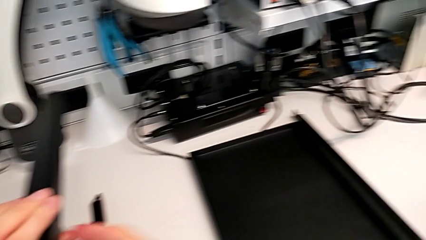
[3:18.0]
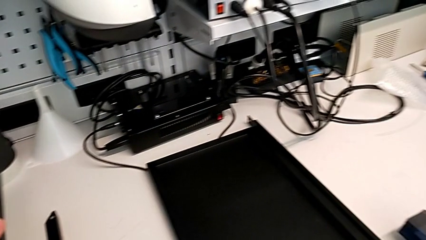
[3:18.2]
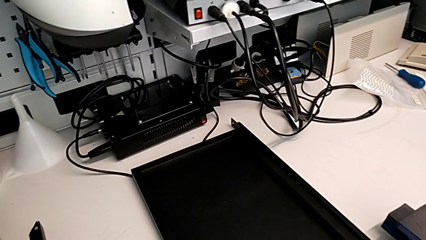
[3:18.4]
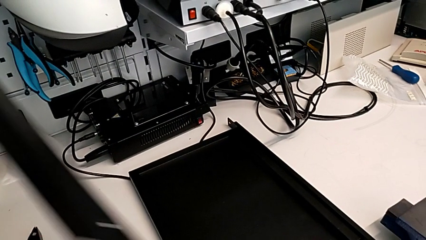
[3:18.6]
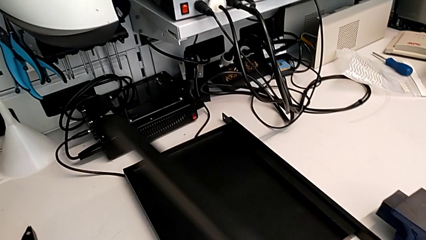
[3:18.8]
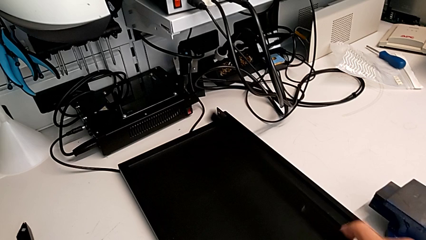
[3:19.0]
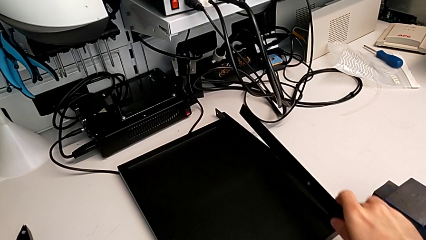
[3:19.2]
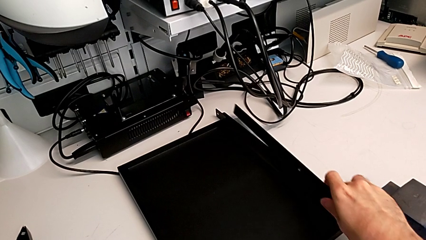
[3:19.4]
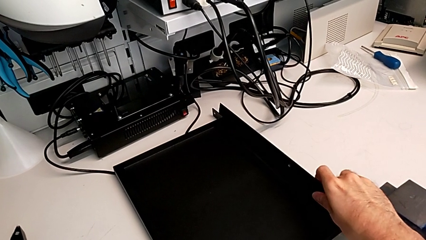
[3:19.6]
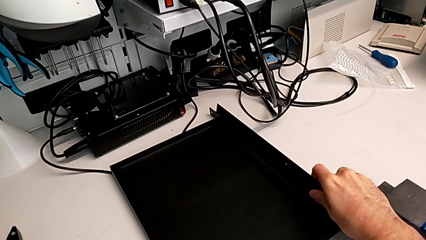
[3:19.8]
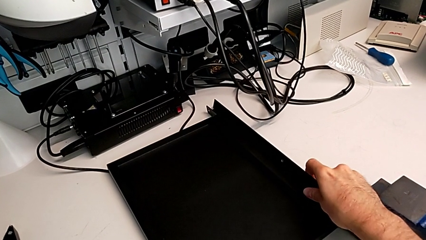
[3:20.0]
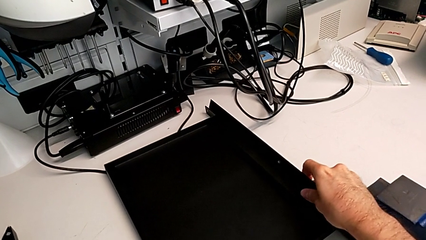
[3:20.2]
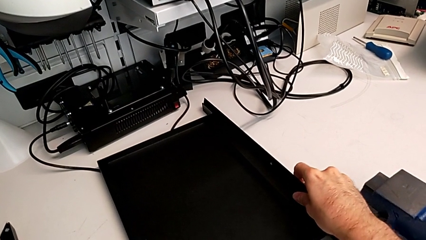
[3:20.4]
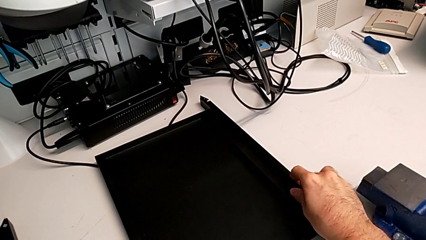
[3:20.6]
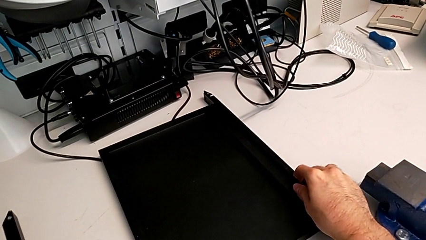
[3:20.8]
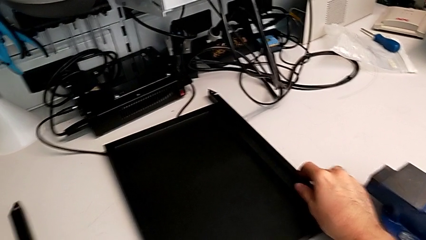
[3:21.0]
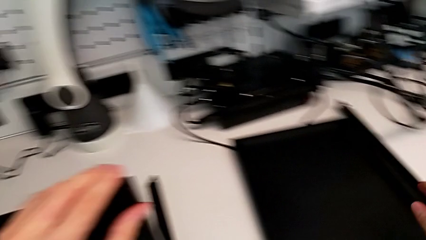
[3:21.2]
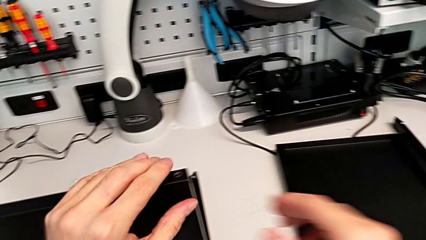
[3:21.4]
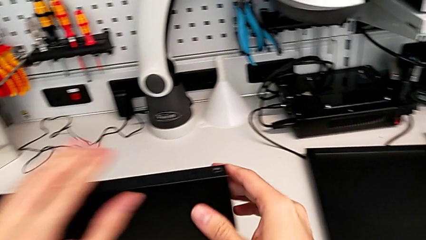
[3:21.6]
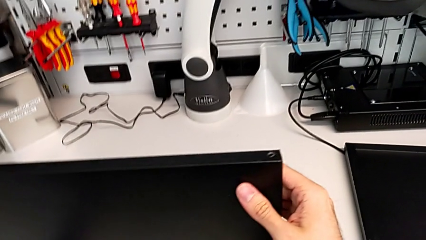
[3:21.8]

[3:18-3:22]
The camera wearer is disassembling the second leg. They disassemble the second leg and place the leg.

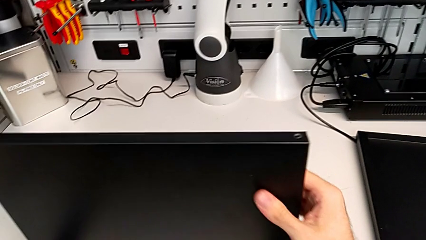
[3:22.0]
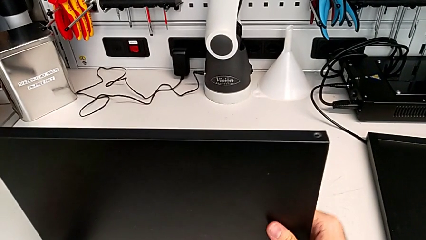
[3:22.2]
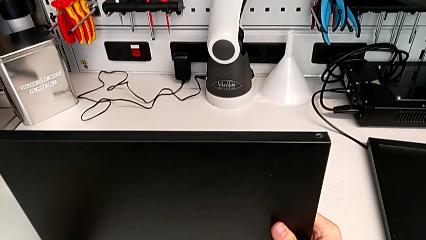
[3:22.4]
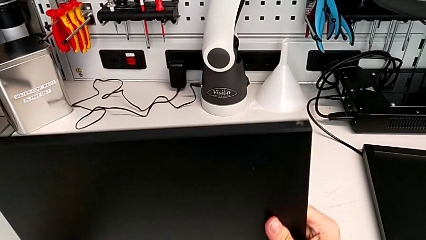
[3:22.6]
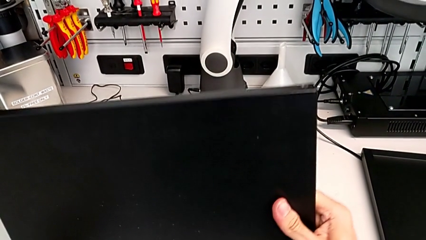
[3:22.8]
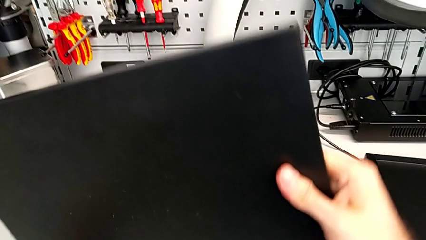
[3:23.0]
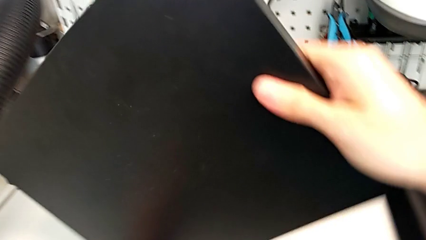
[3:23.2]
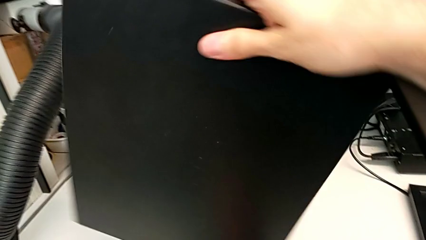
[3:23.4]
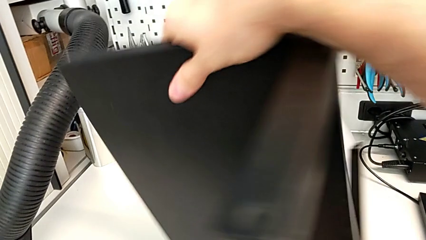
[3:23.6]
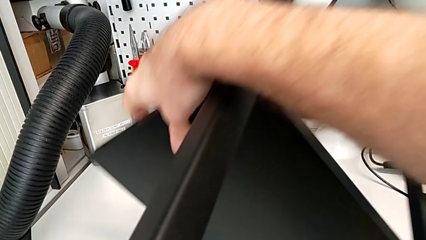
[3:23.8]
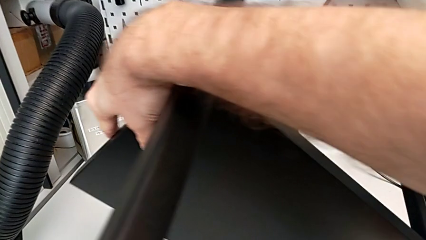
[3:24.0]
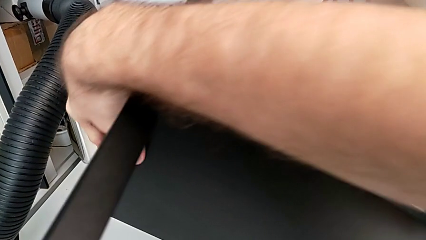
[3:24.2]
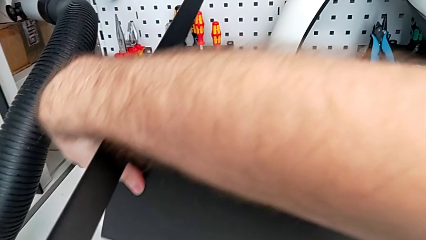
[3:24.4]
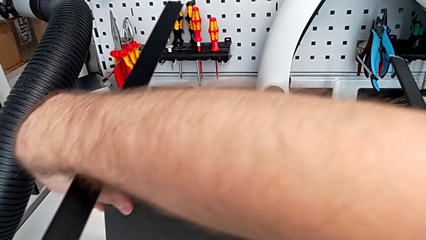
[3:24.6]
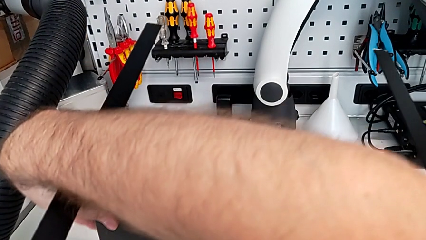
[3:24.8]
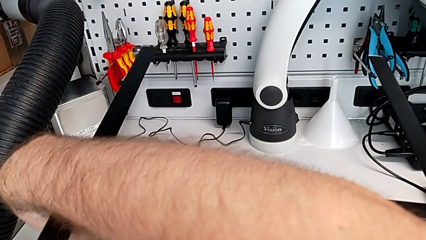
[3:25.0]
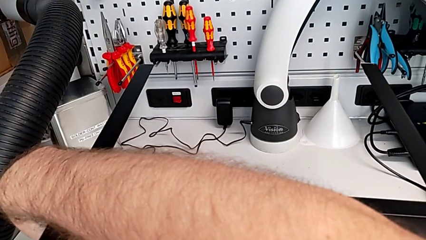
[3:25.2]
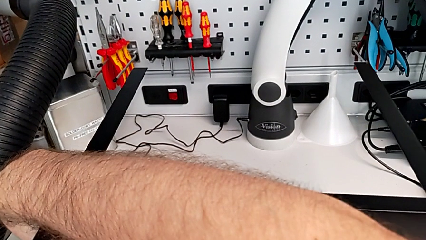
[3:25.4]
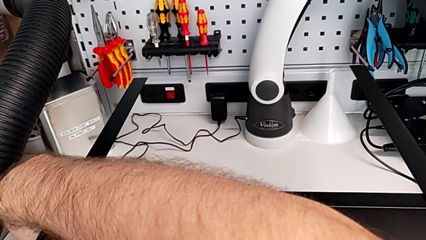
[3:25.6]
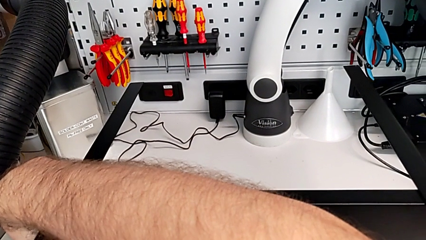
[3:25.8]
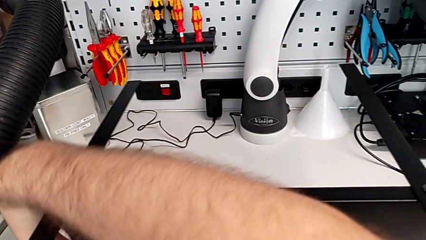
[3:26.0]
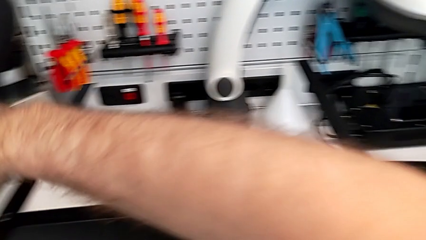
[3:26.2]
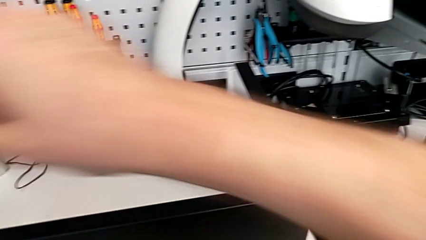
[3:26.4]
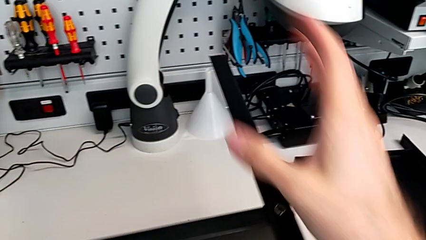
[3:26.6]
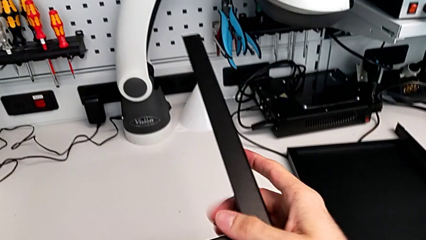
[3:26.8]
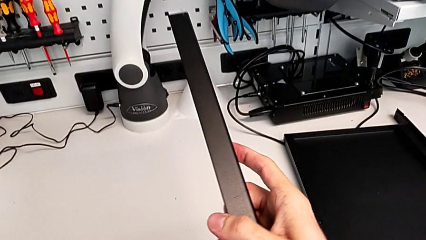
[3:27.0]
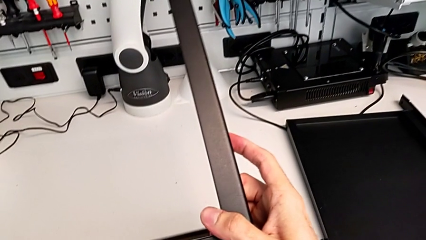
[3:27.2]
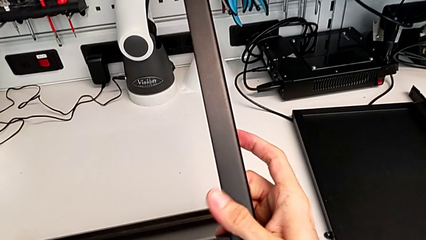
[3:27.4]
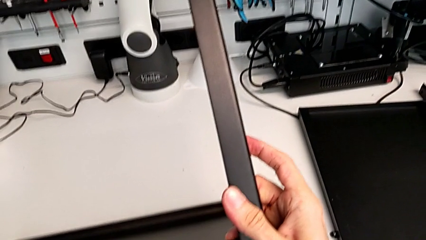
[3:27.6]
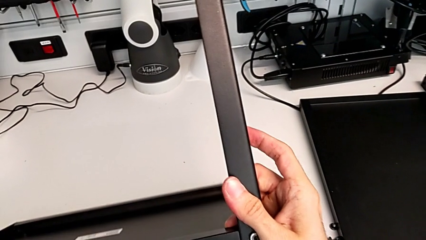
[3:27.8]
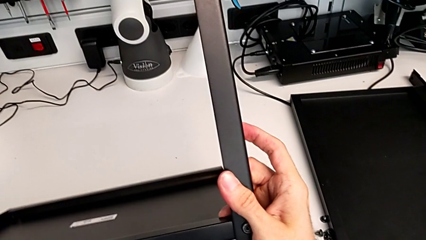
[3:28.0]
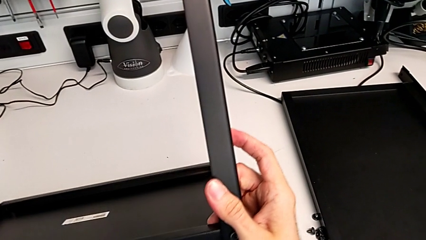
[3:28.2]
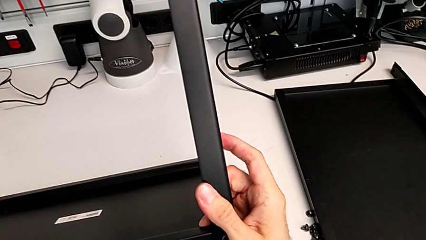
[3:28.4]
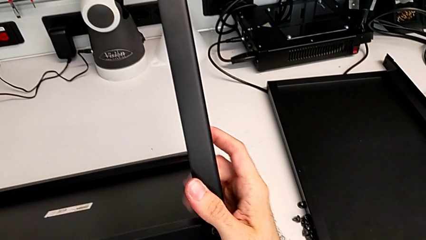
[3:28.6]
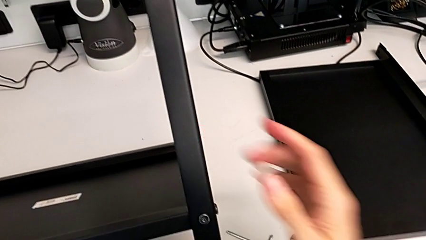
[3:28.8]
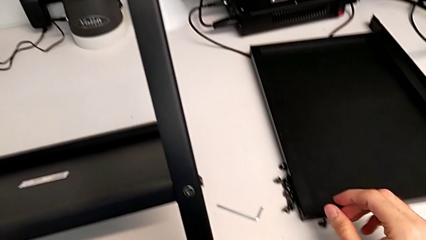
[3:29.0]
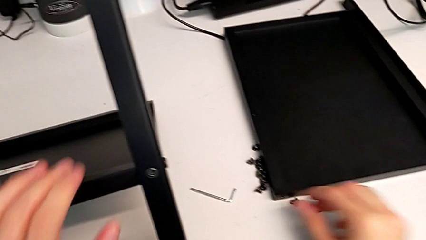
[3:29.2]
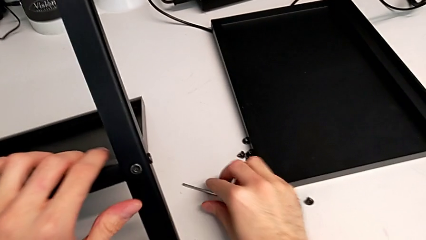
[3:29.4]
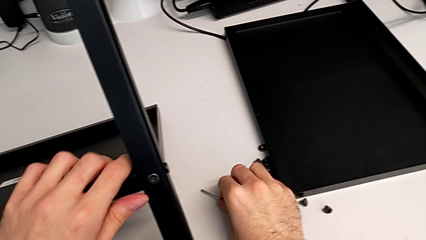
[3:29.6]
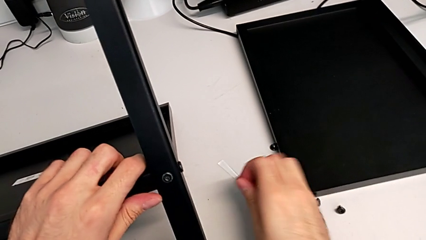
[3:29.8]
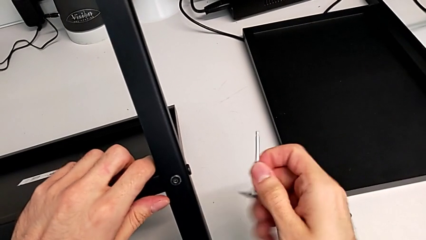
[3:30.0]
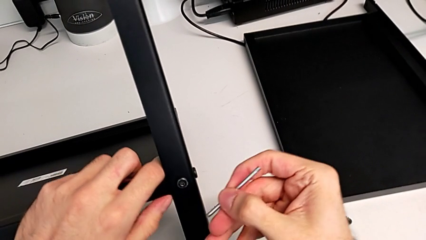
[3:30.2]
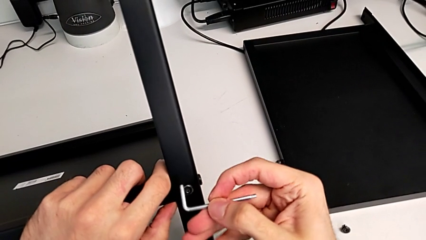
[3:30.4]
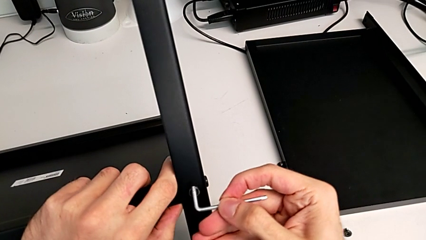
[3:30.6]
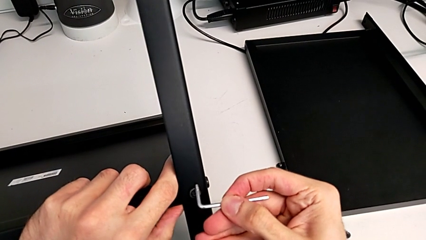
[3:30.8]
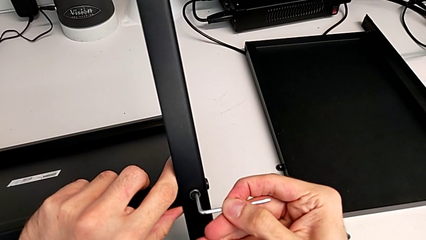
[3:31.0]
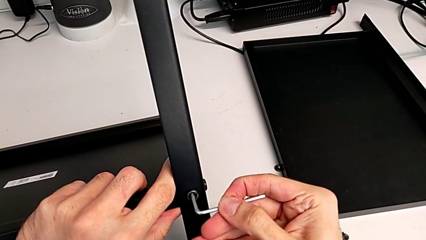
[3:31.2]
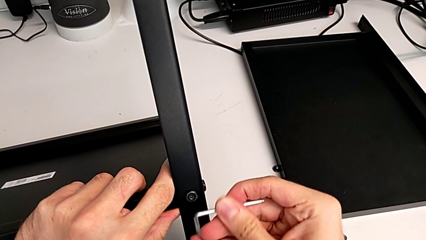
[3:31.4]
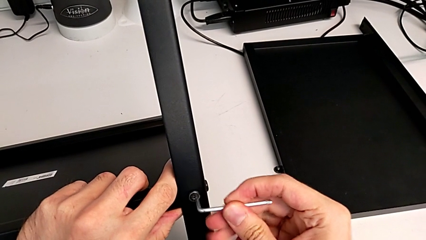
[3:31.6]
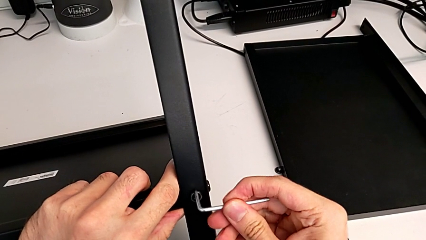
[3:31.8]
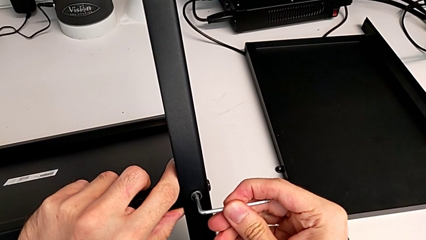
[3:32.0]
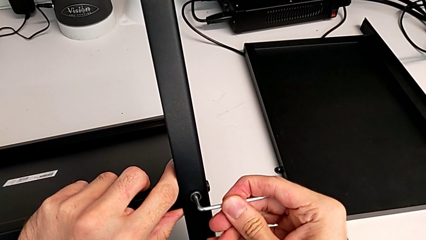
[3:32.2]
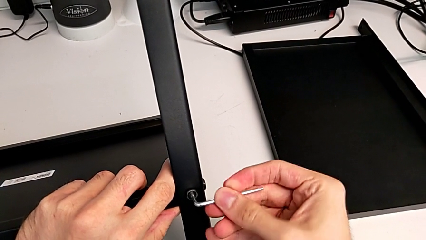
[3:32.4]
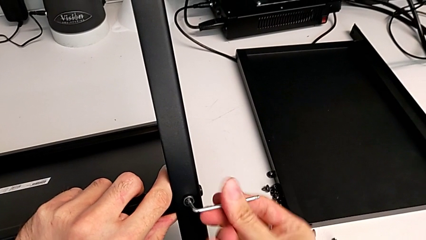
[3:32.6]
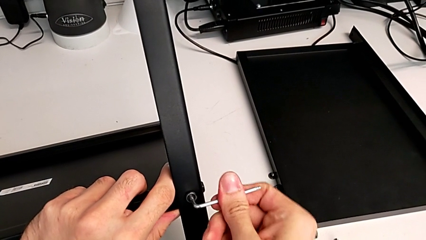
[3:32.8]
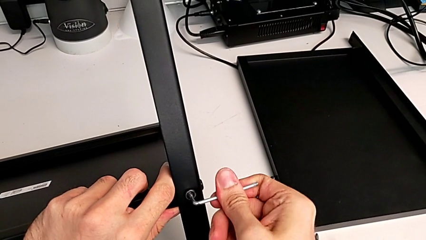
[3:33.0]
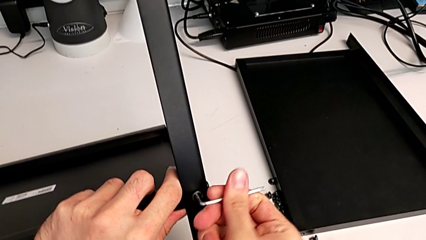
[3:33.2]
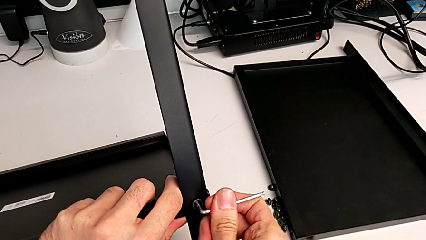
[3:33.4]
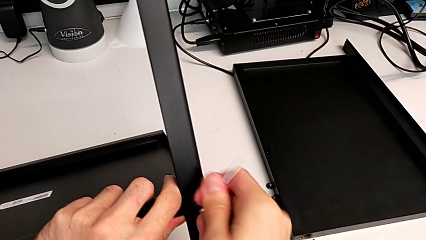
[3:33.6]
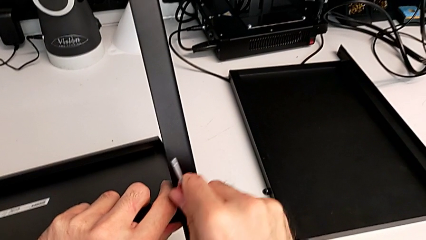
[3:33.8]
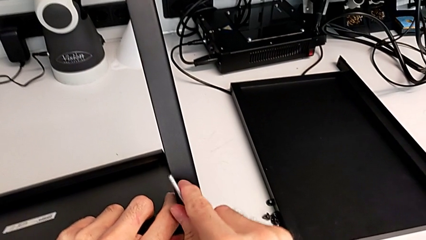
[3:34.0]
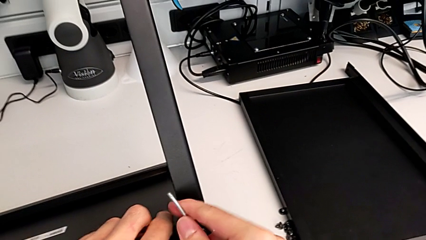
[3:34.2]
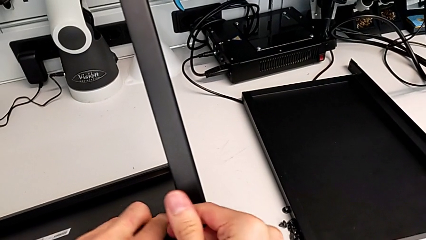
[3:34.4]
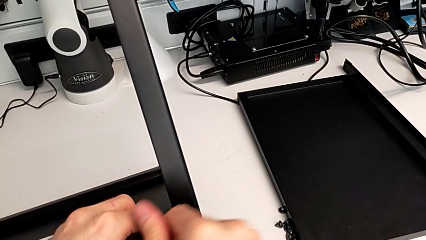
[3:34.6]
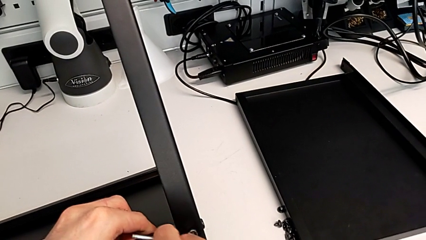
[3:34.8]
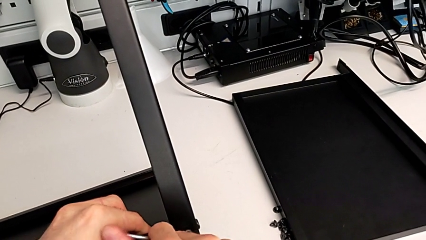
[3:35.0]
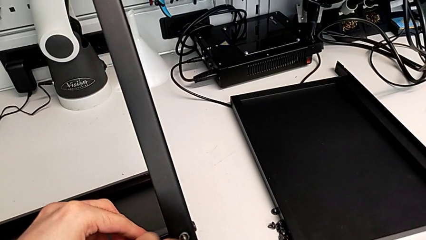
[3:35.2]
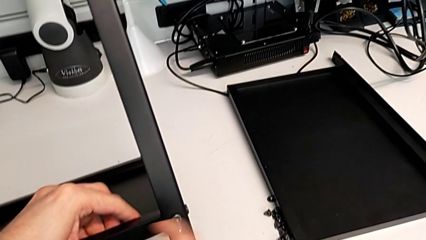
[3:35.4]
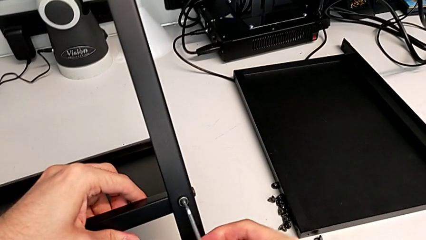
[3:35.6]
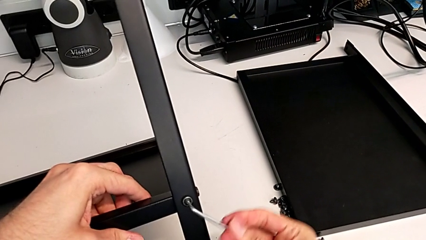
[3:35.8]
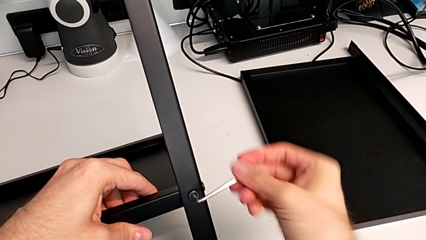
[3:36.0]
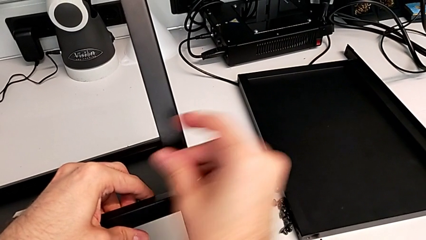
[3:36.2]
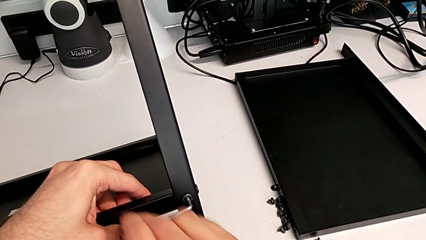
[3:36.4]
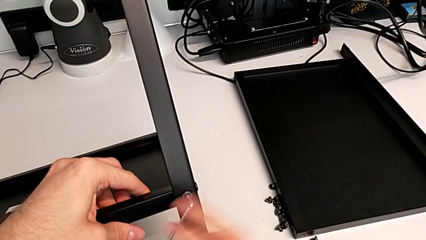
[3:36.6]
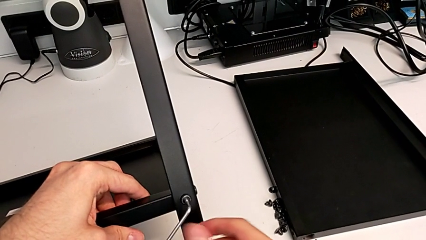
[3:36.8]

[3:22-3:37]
The camera wearer is disassembling the third leg. They rotate the nightstand, grab the Allen wrench, insert it and begin to unscrew the hex socket head.
